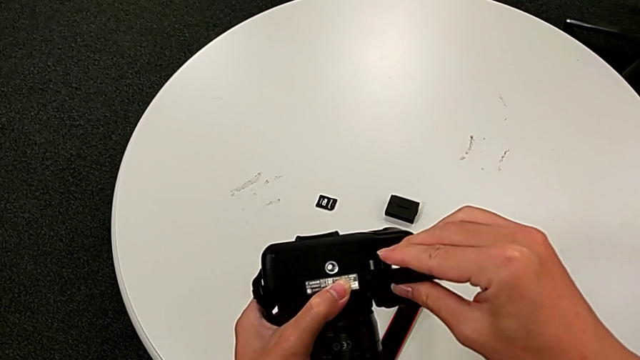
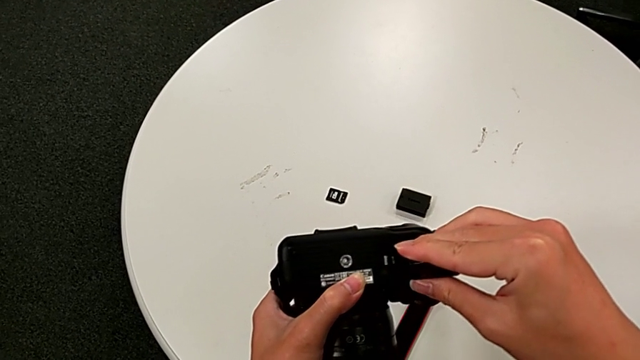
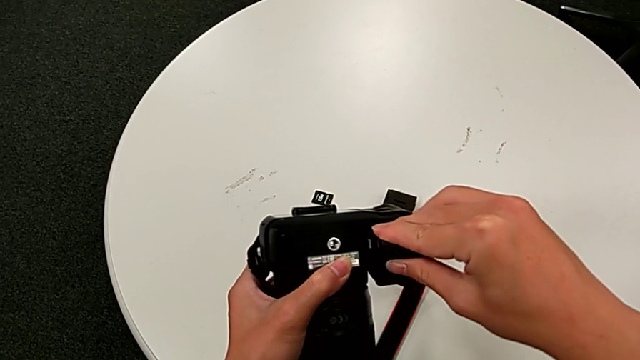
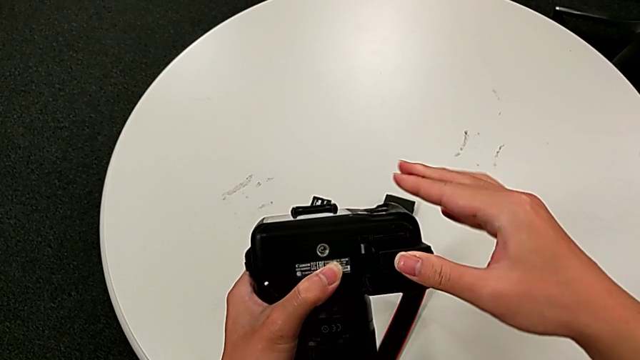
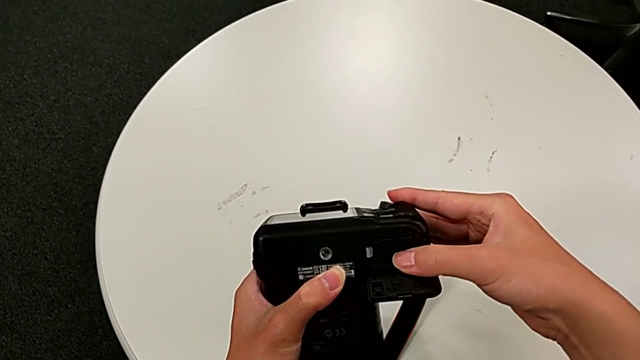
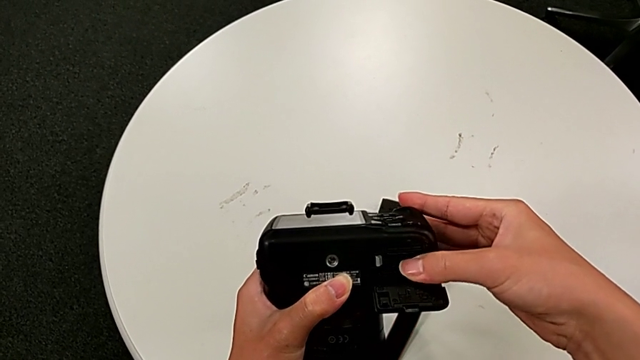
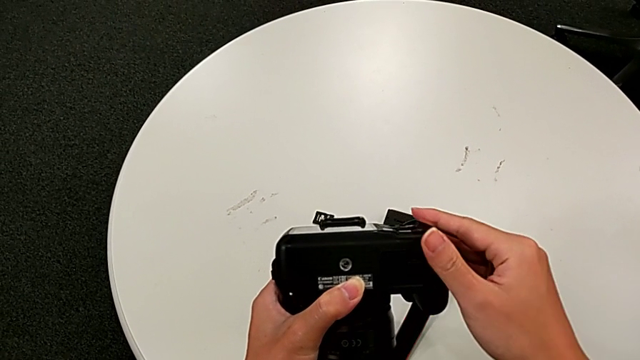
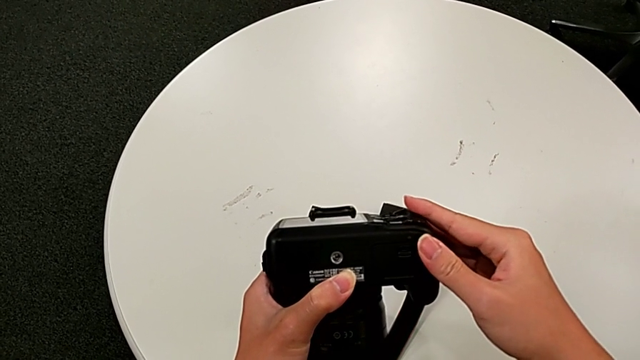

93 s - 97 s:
The camera wearer is exchanging a battery. They insert the new battery and close the rectangular battery door.

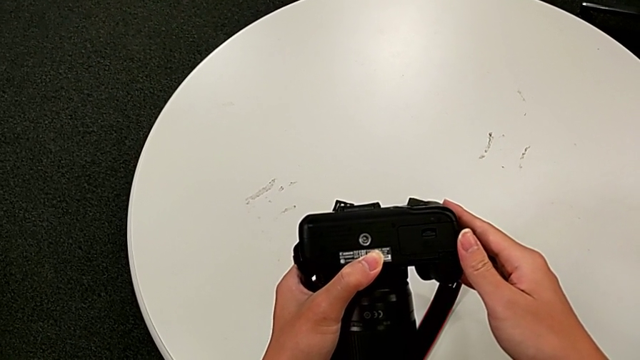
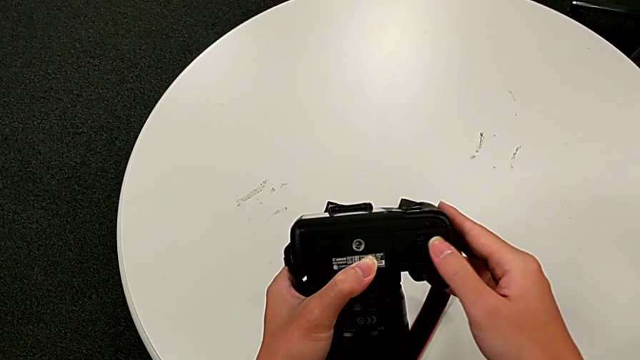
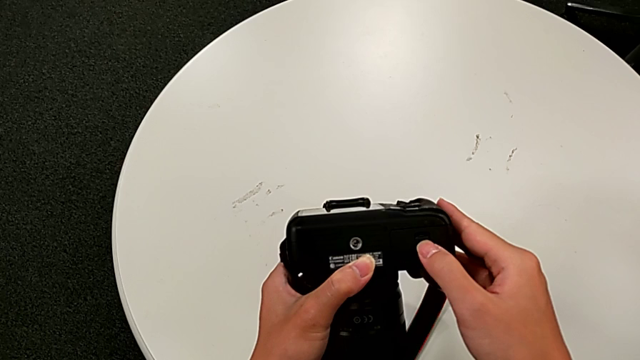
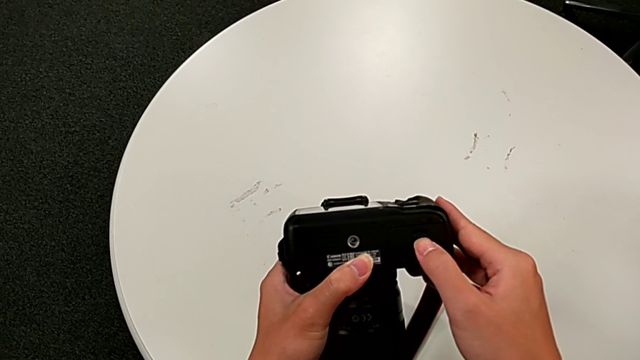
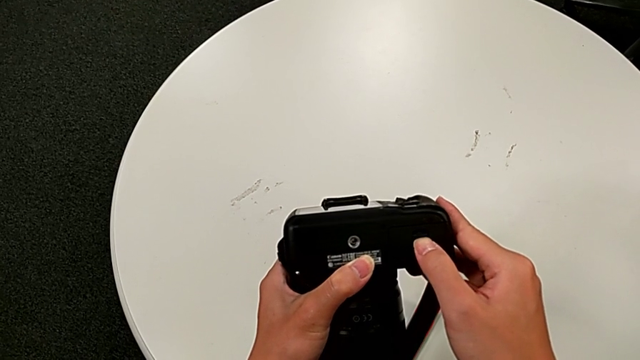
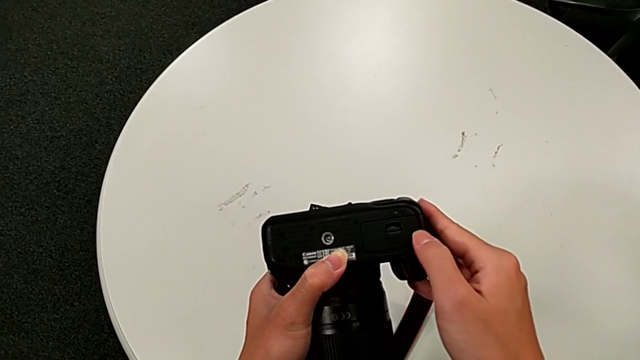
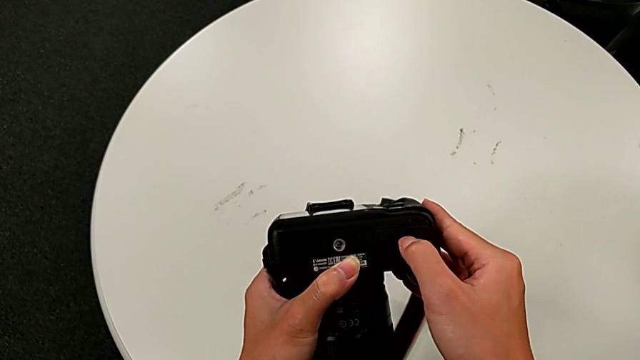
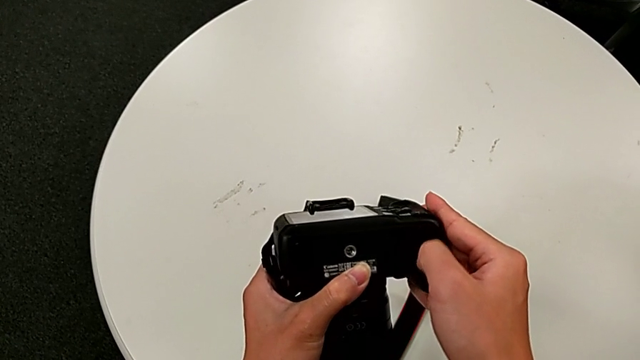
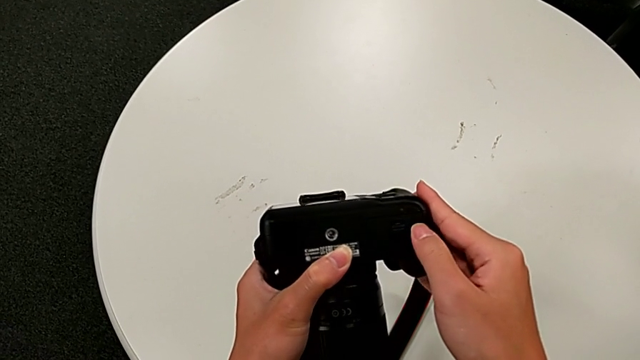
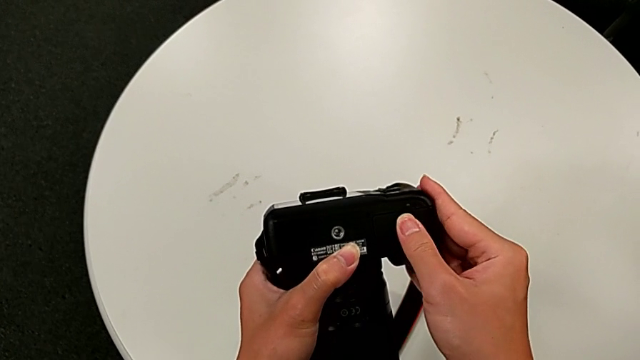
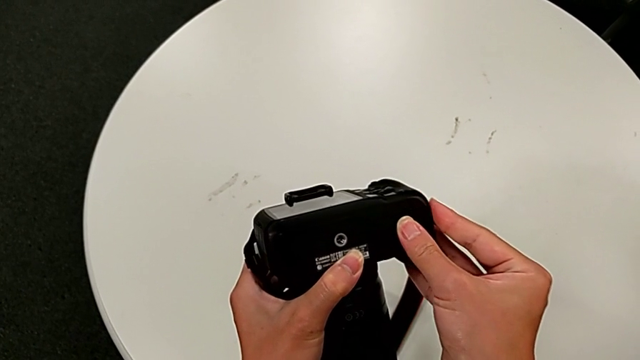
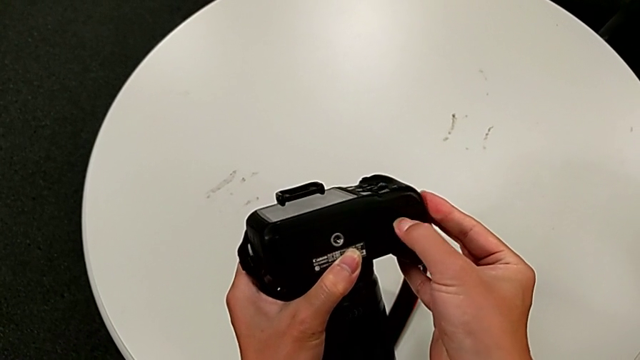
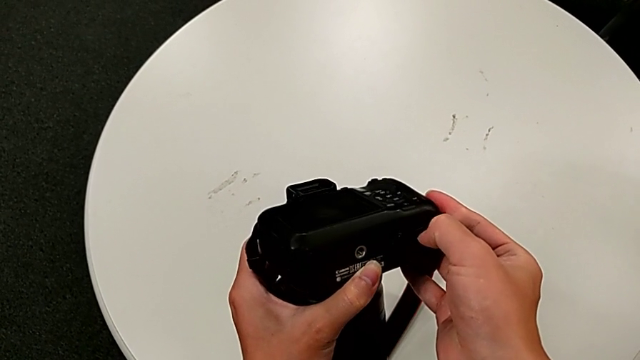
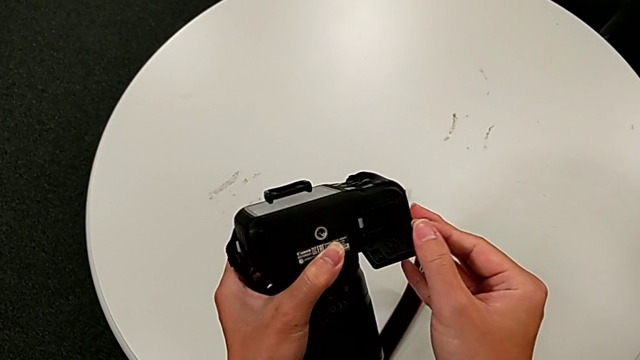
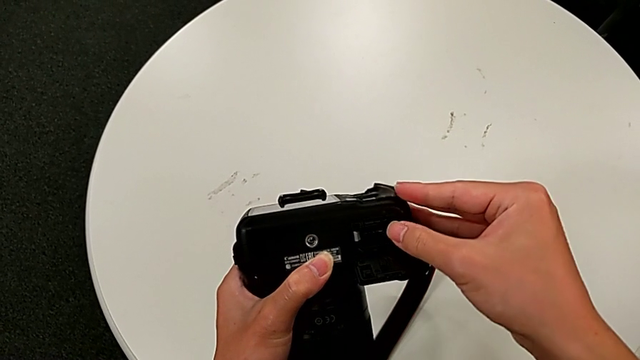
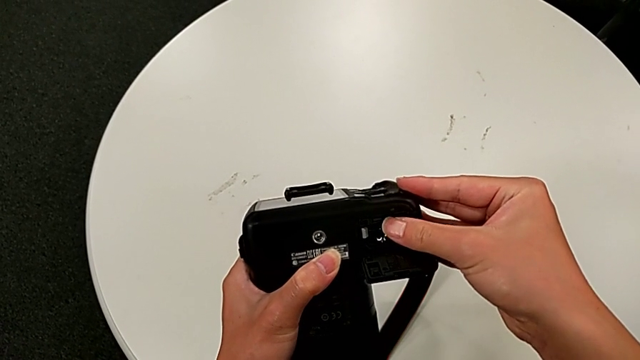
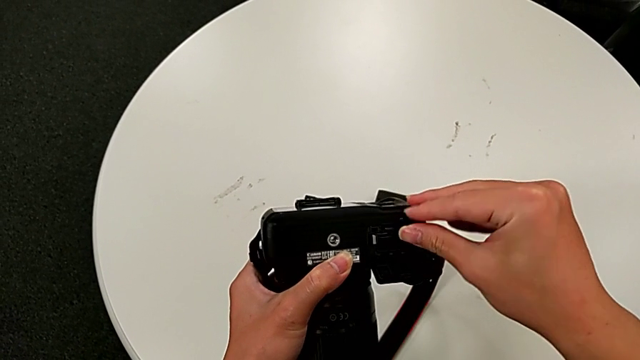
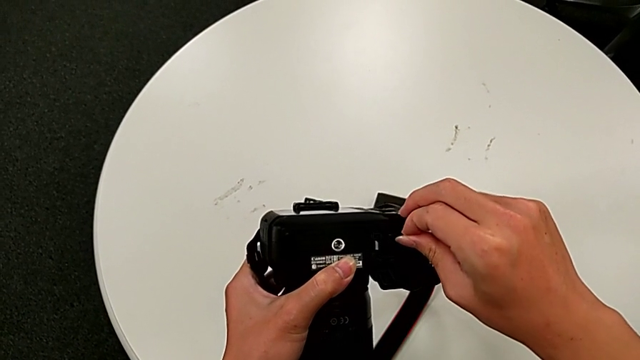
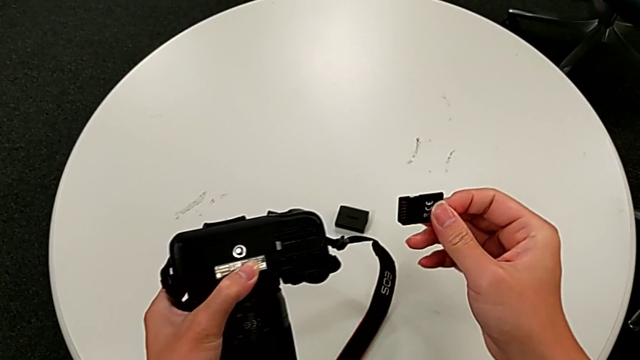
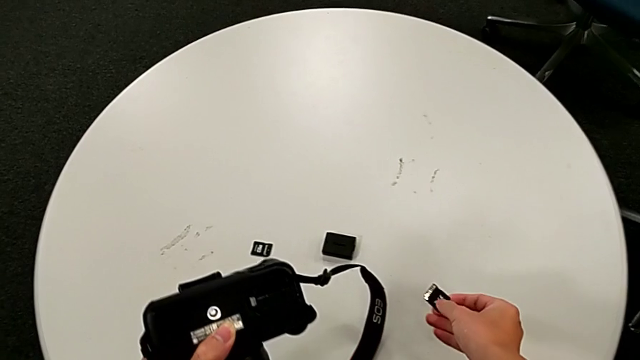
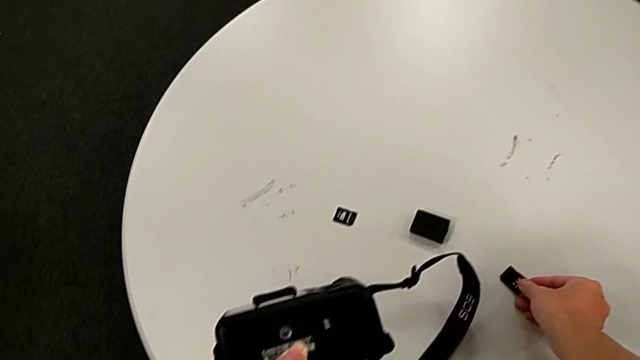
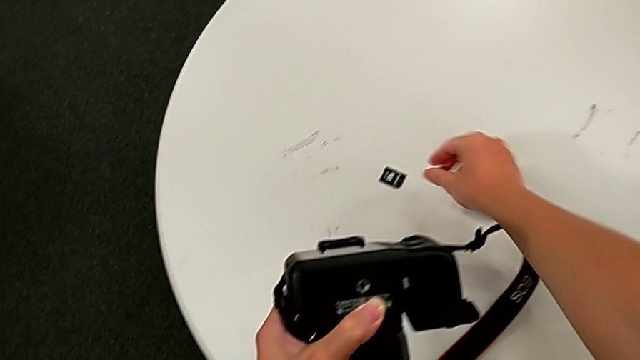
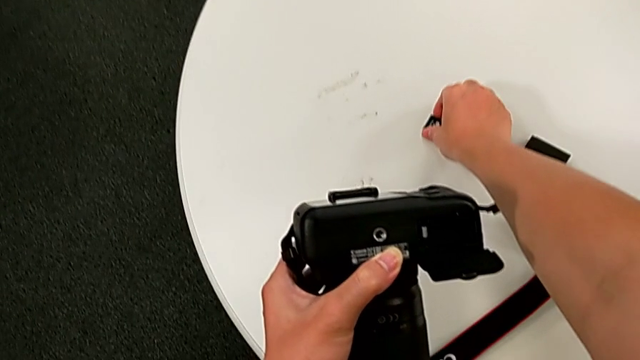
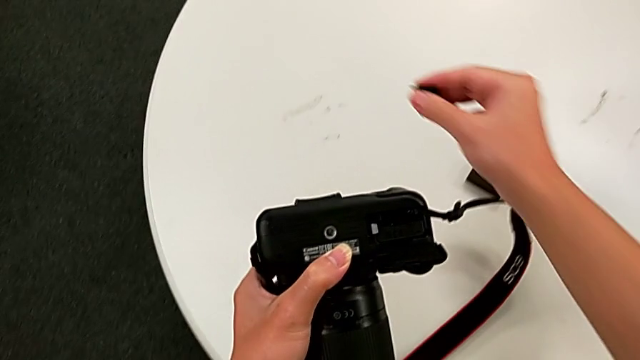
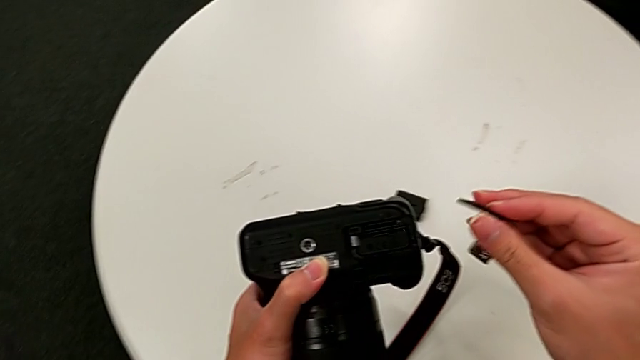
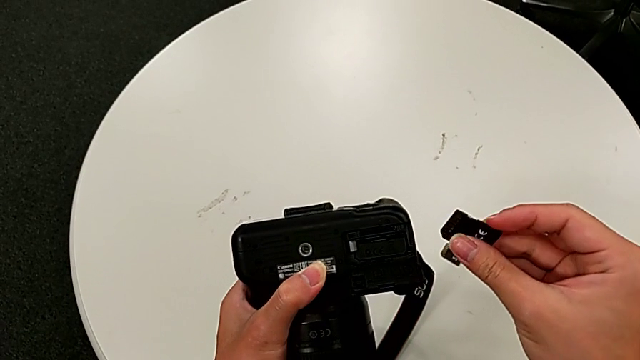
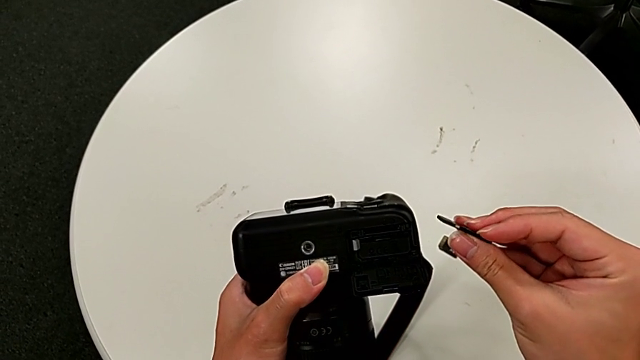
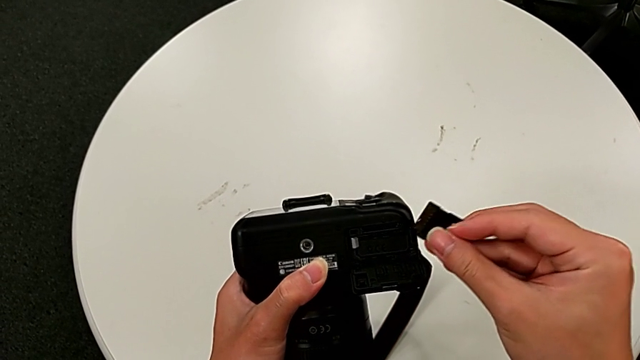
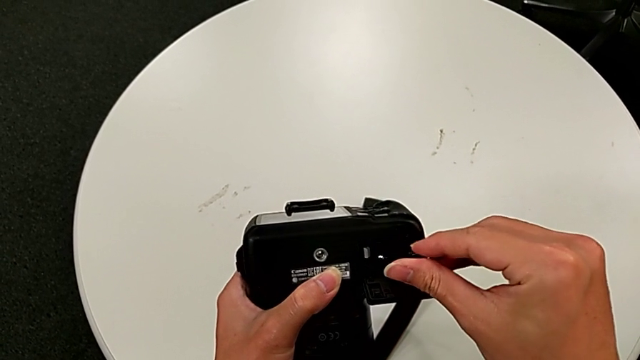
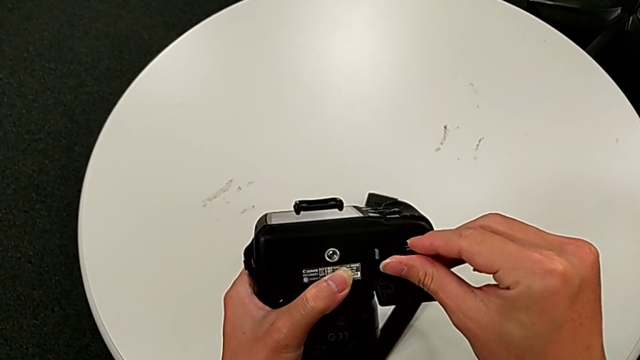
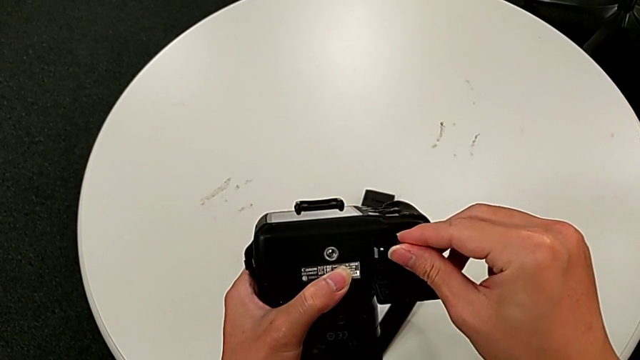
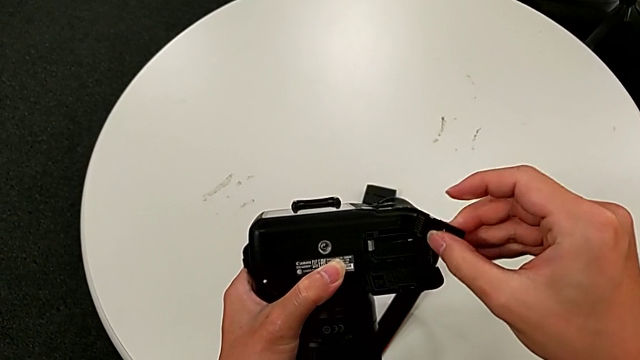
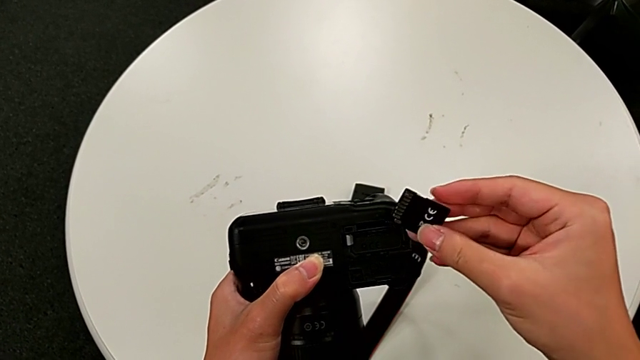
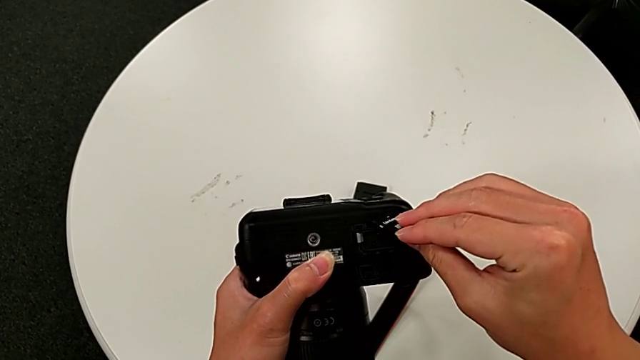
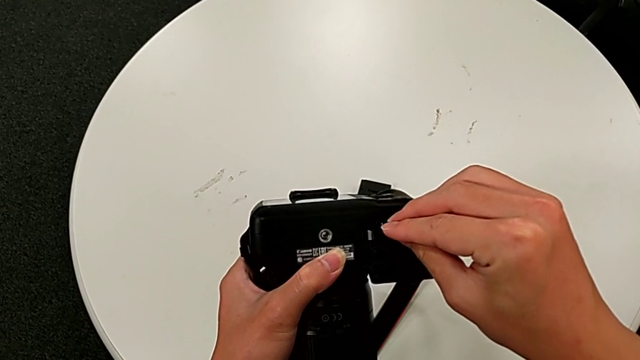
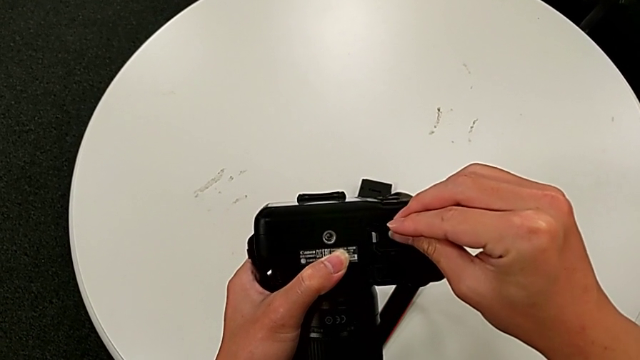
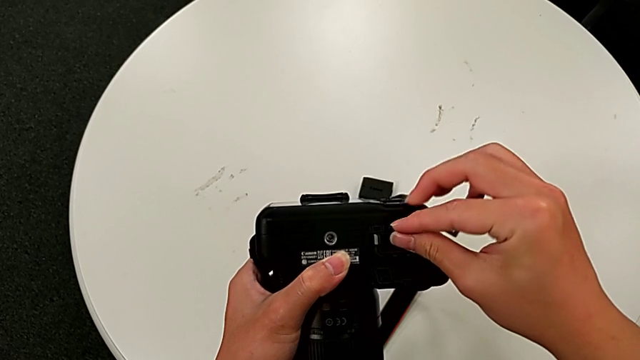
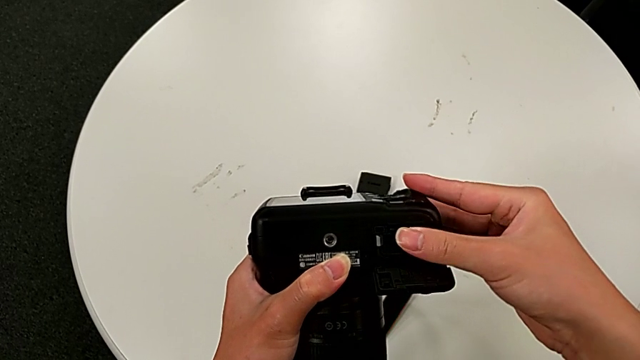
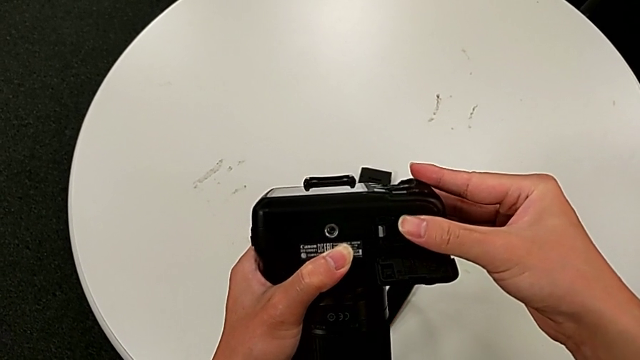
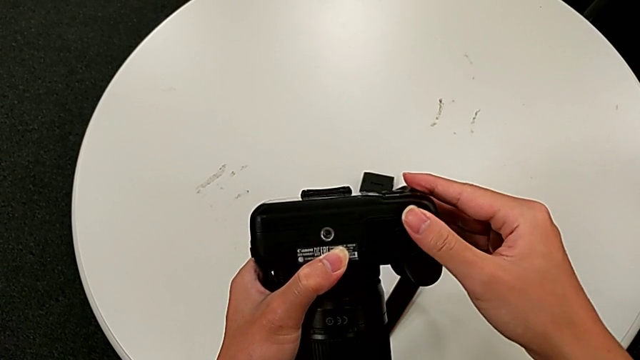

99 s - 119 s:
The camera wearer exchanges an SD card. They open the rectangular battery door, push the old SD card, grab it, place it, grab the new SD card, lift it, flip it, insert it, flip it, insert it and close the rectangular battery door.
